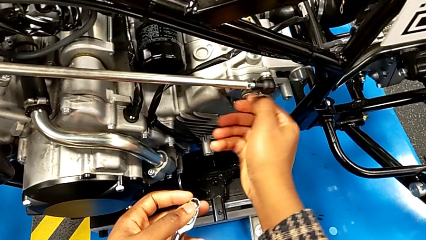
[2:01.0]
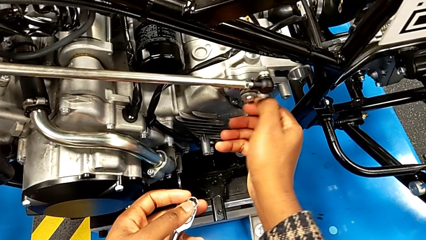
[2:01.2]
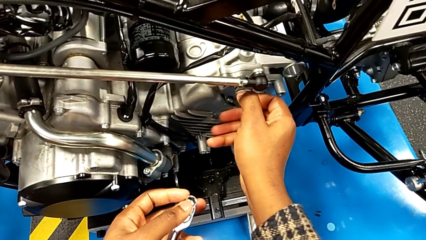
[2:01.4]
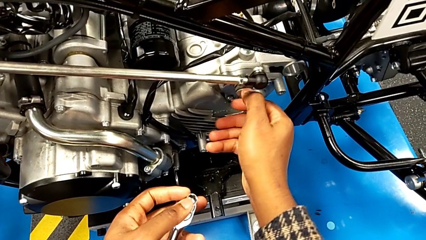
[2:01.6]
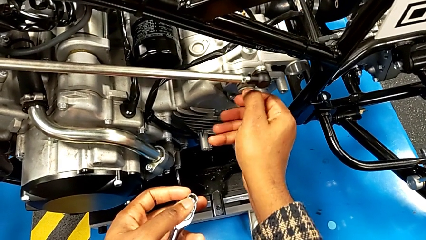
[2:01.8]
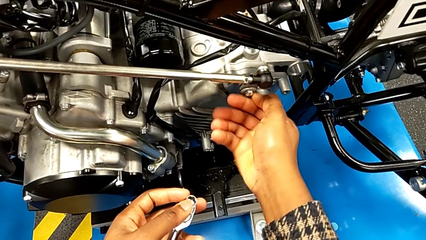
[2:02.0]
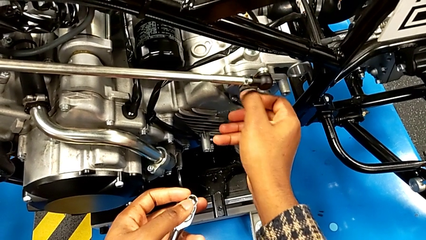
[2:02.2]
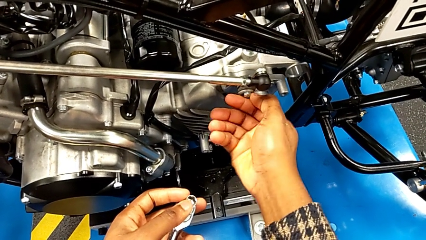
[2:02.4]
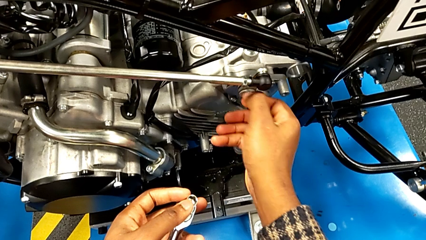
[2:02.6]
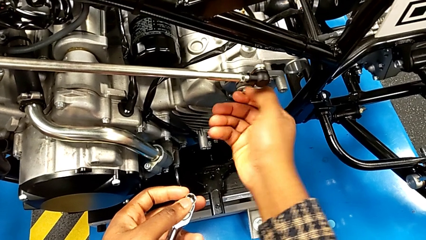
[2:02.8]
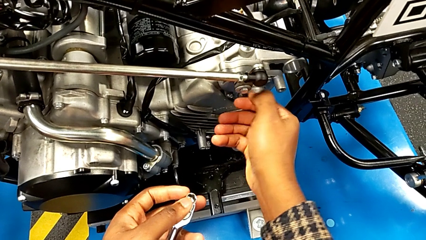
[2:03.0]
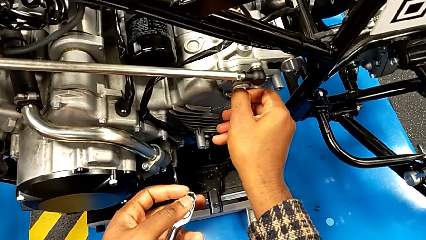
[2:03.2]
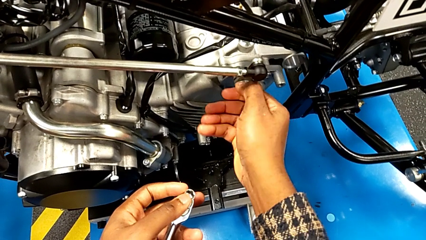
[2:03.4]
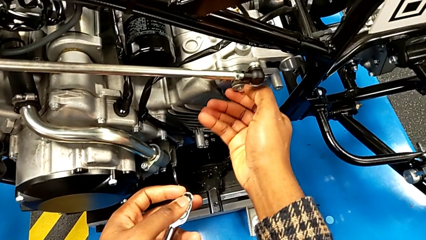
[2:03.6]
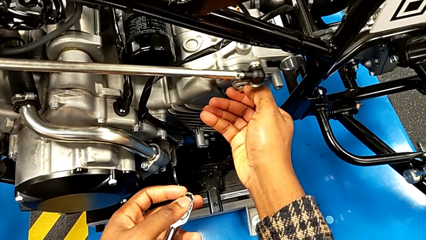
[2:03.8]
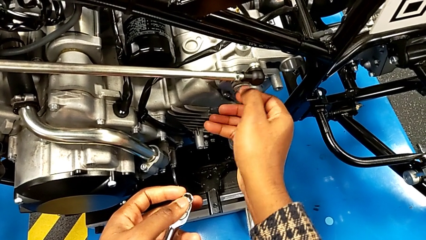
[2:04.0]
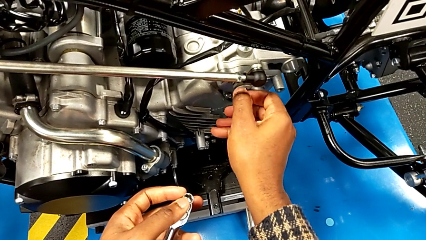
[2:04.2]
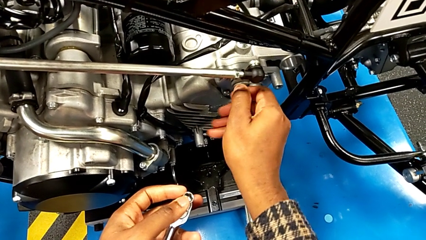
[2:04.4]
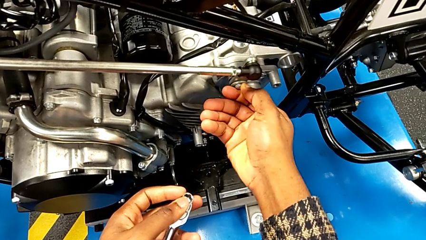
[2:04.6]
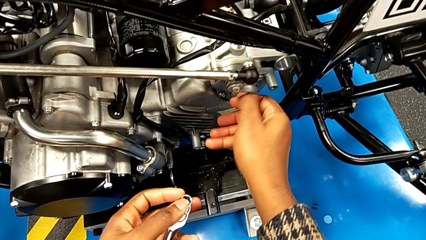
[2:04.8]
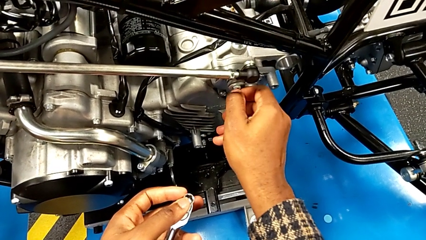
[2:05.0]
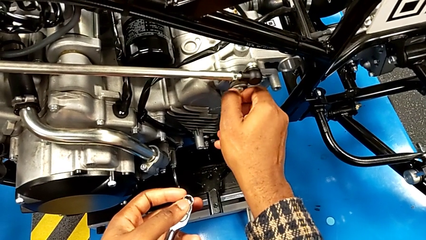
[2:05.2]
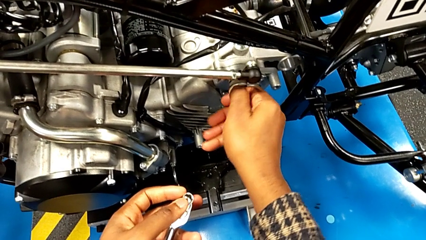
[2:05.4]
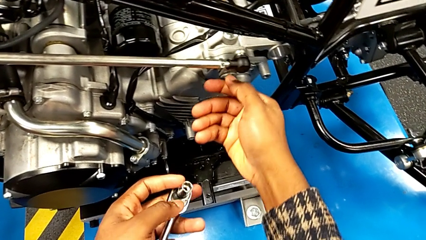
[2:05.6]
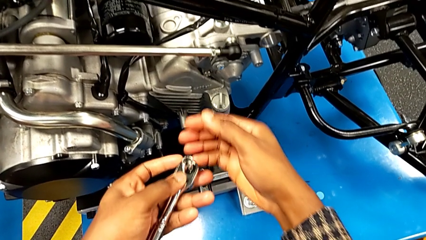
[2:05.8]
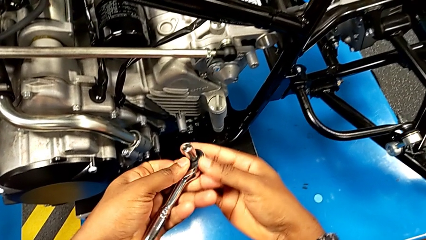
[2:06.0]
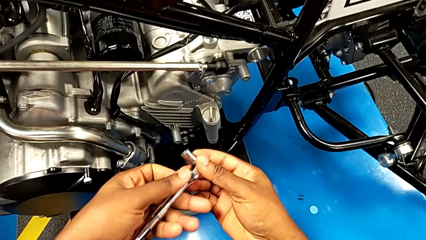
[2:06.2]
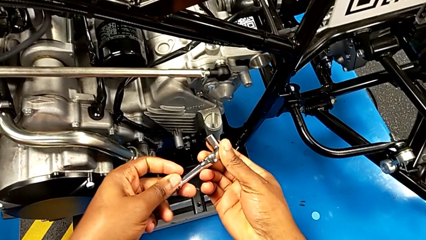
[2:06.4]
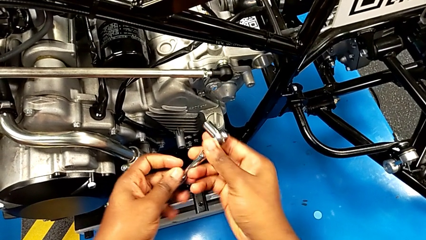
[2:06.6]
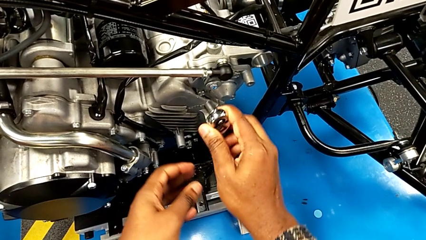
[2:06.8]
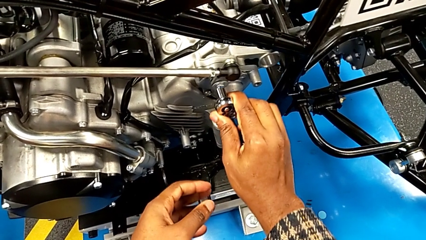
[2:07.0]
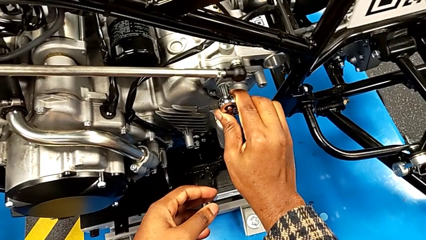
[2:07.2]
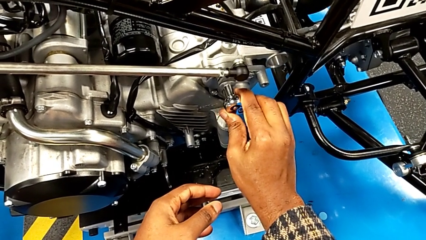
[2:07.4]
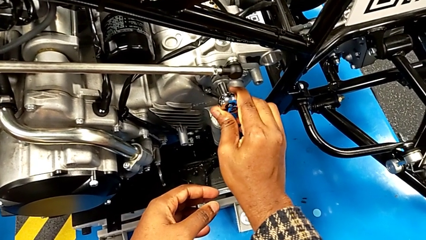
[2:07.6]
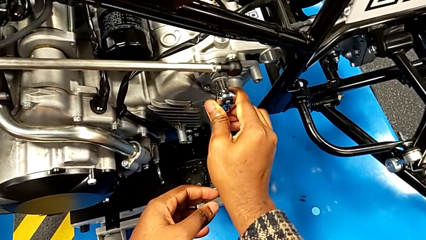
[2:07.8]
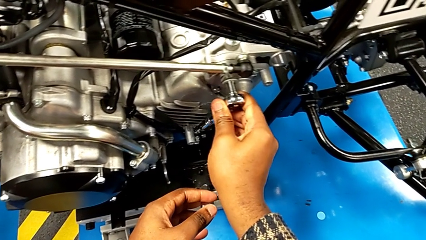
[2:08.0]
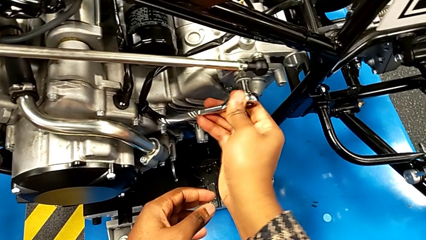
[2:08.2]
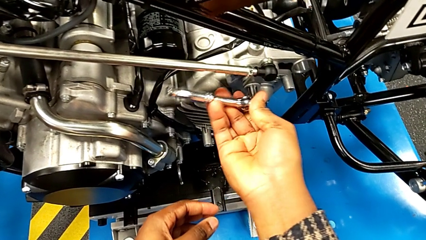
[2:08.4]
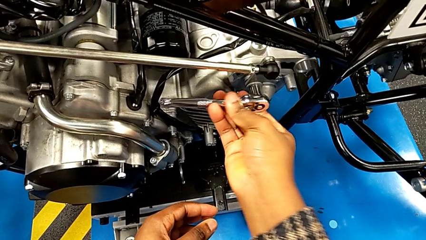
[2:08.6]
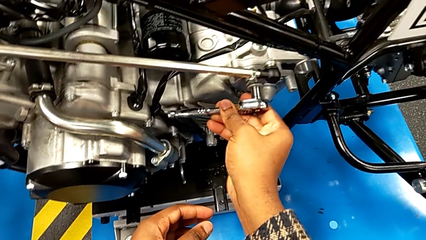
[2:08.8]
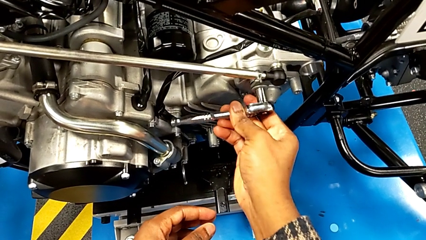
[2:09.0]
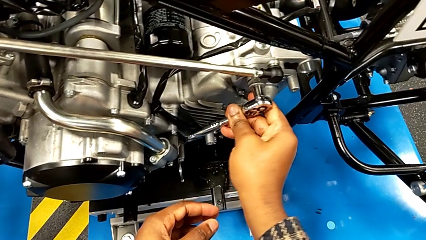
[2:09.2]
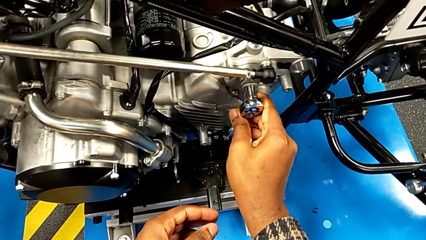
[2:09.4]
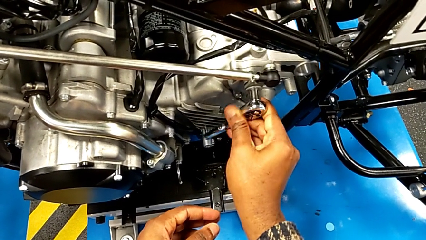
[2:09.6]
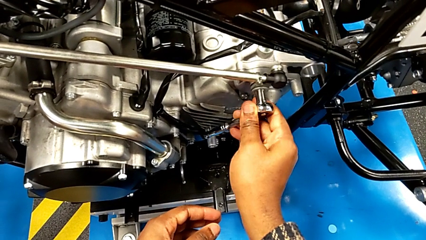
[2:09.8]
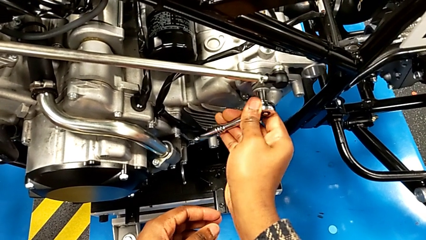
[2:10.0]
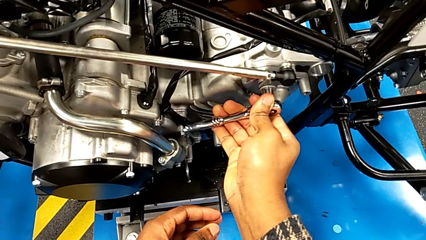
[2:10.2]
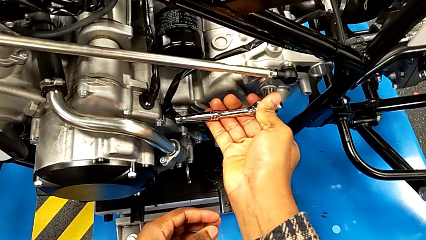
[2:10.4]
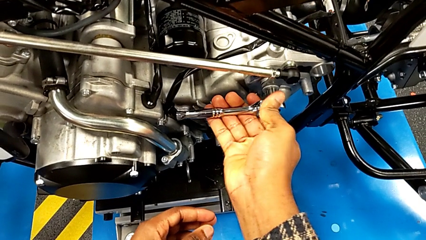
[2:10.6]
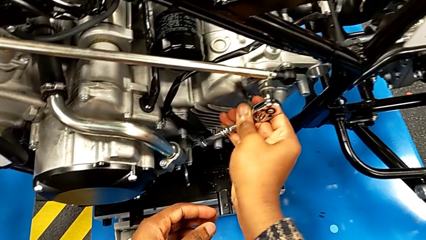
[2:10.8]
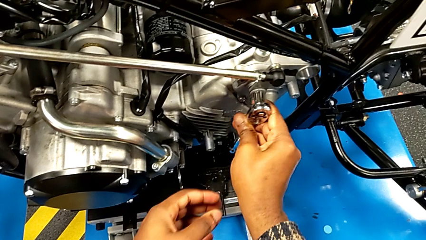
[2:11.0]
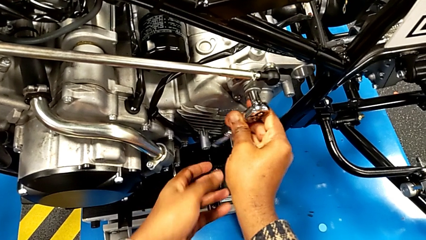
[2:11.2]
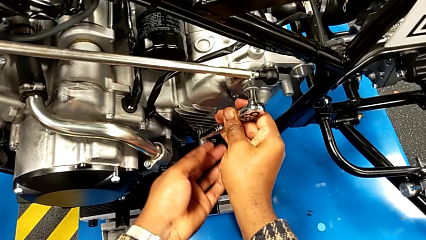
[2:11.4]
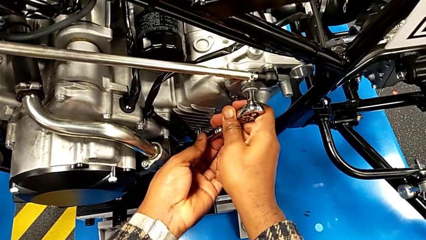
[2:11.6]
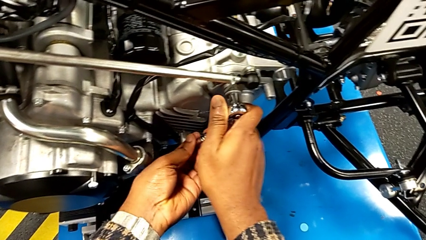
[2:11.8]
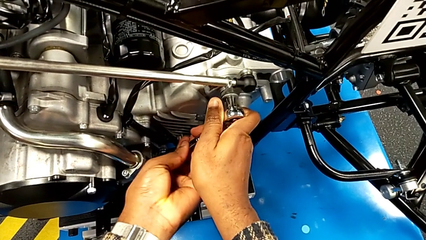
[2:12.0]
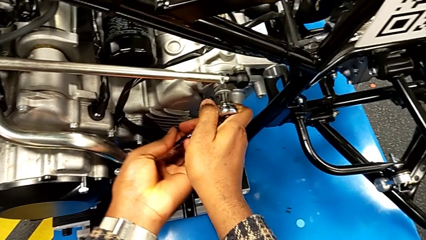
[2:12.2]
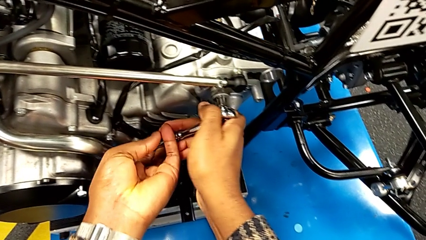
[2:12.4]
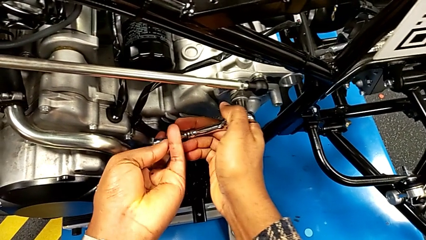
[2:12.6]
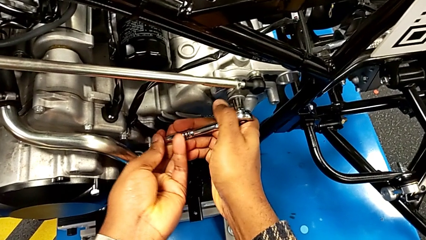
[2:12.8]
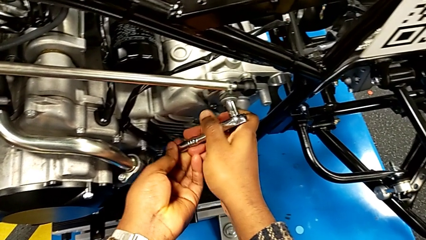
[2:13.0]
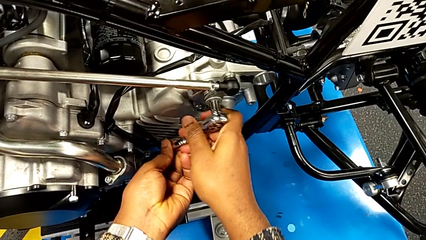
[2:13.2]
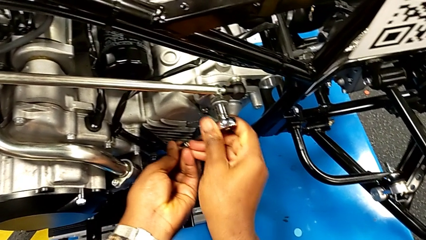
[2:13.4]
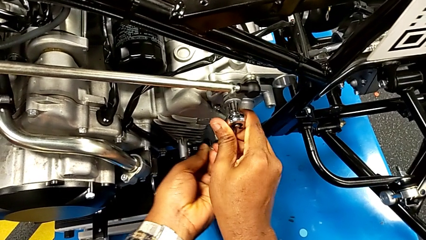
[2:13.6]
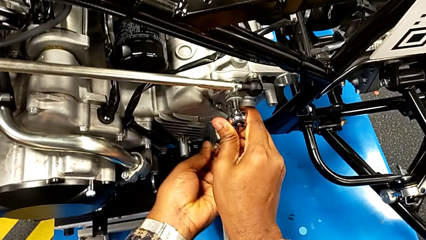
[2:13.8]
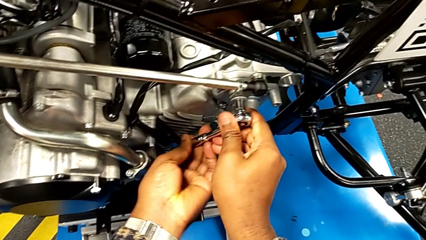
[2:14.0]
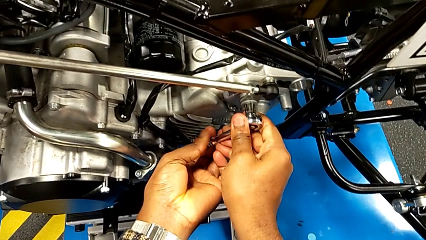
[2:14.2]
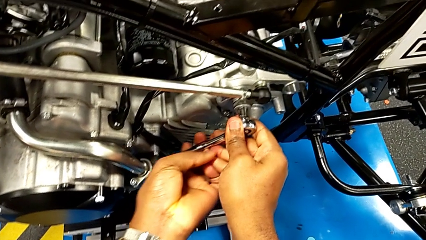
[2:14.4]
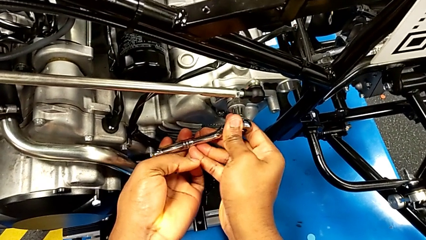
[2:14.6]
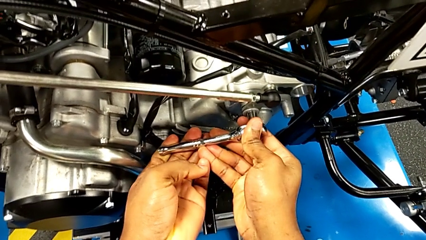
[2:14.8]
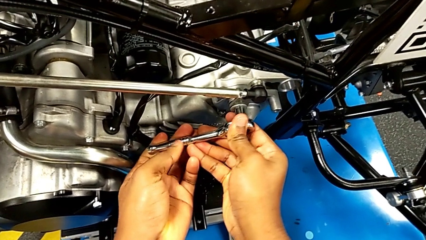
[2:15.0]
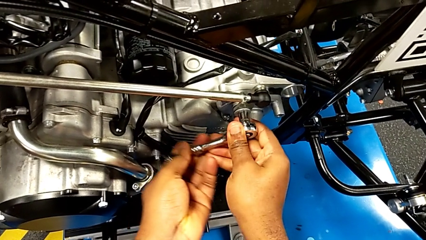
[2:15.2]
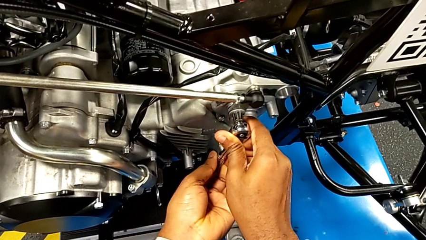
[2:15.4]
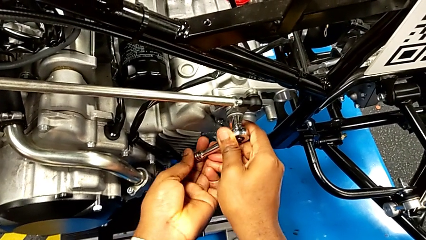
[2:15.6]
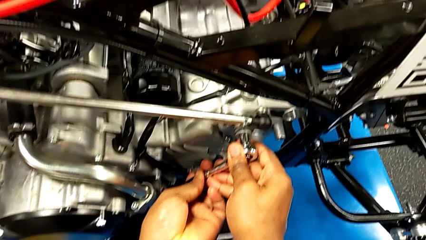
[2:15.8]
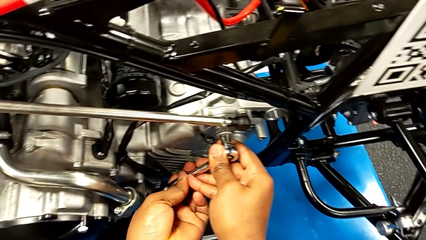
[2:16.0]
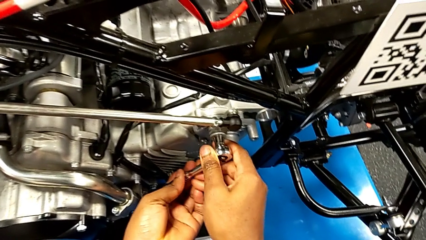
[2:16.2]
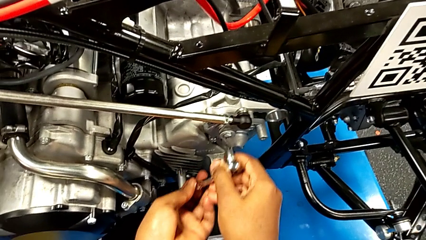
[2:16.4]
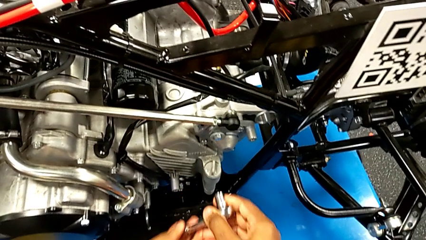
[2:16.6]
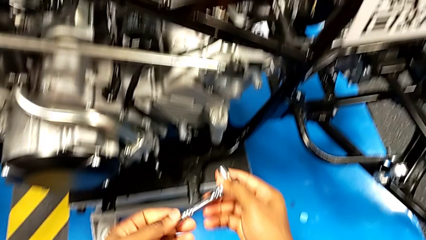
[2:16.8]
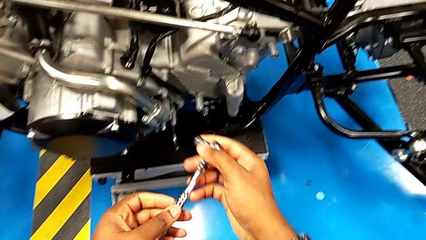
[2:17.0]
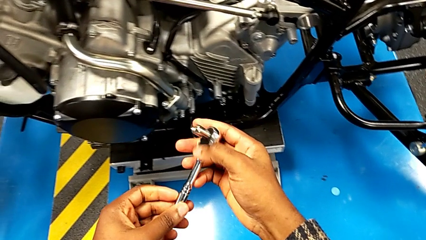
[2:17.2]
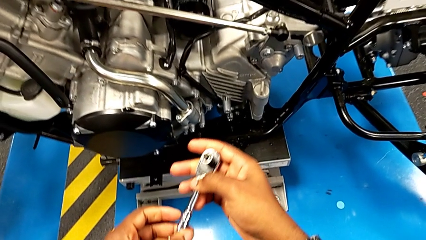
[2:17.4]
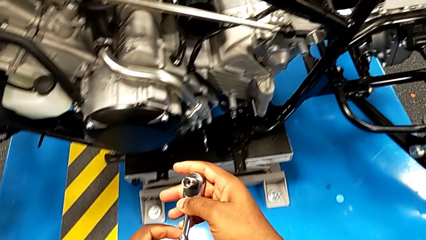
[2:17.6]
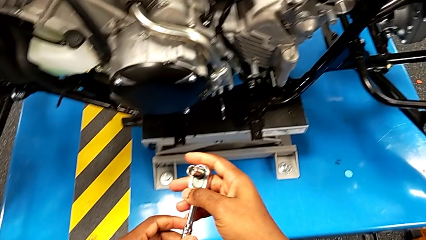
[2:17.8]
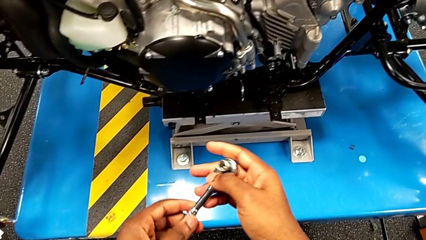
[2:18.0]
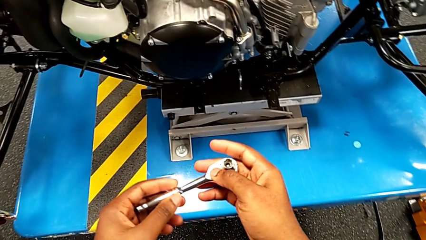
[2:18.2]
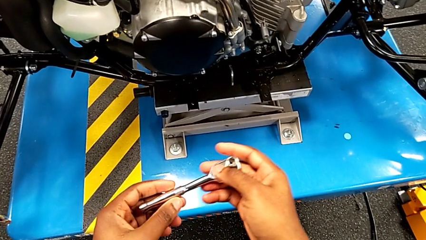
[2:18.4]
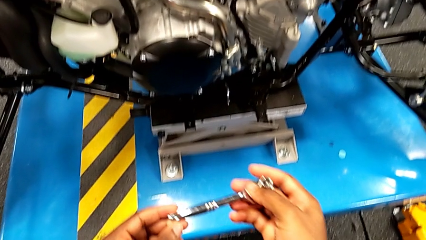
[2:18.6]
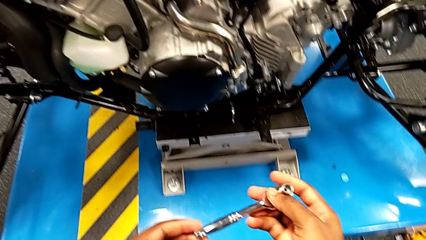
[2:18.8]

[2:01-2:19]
The camera wearer is screwing the bolt onto the shift_arm. They keep screwing the bolt, grab the ratchet with the right hand, insert the ratchet, screw the bolt, withdraw the ratchet and rotate the ratchet.
